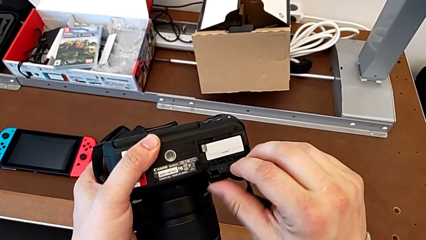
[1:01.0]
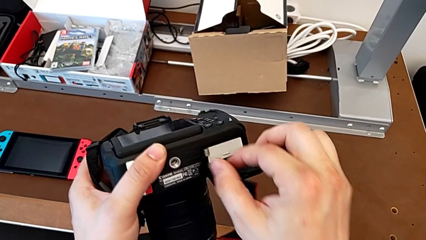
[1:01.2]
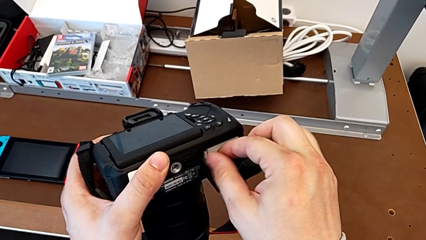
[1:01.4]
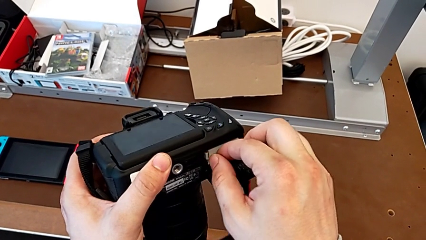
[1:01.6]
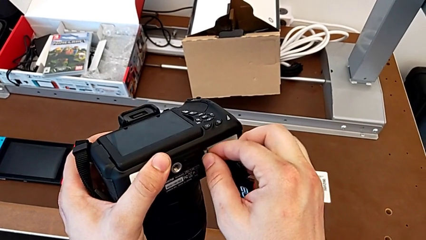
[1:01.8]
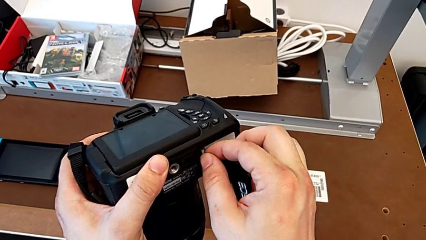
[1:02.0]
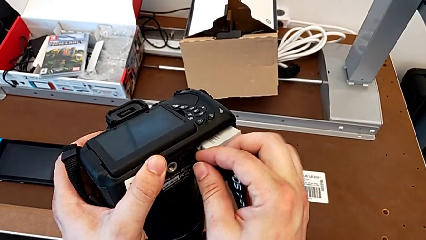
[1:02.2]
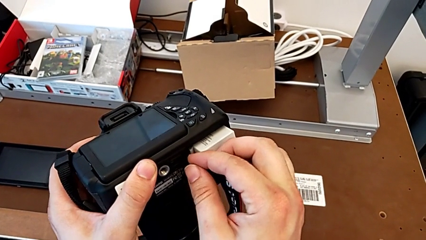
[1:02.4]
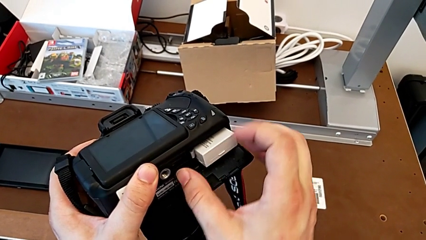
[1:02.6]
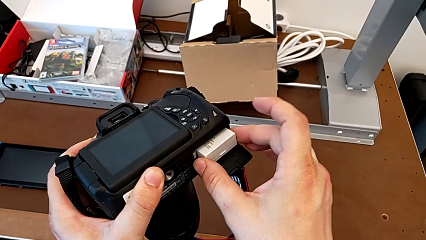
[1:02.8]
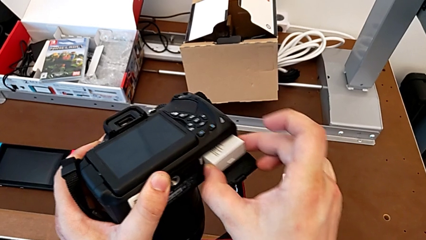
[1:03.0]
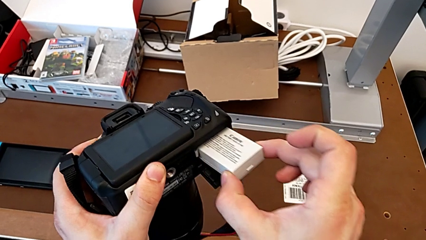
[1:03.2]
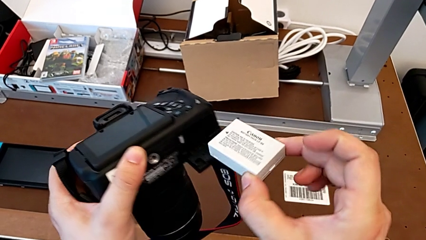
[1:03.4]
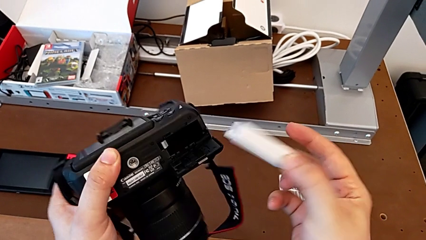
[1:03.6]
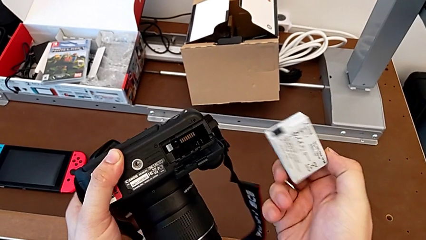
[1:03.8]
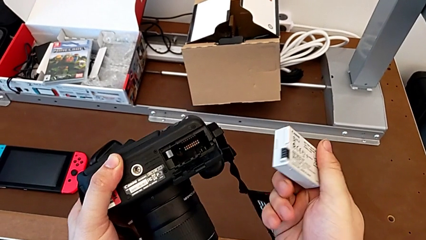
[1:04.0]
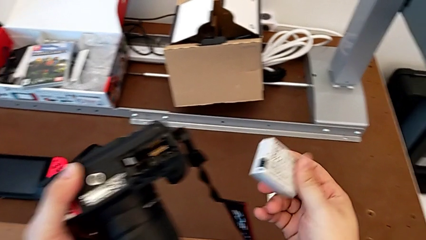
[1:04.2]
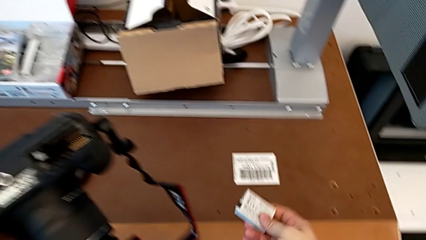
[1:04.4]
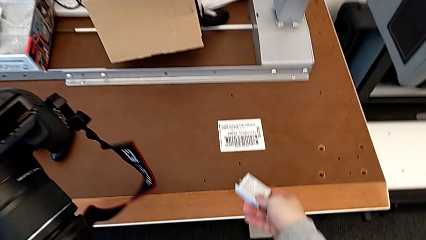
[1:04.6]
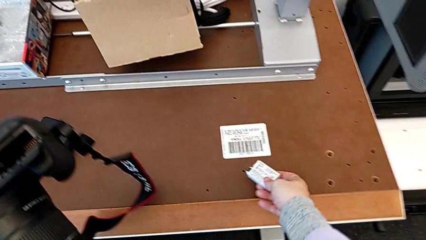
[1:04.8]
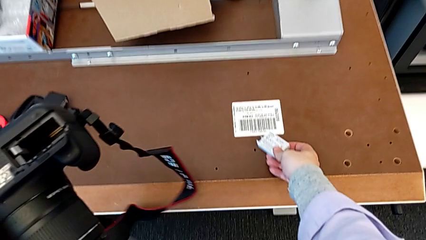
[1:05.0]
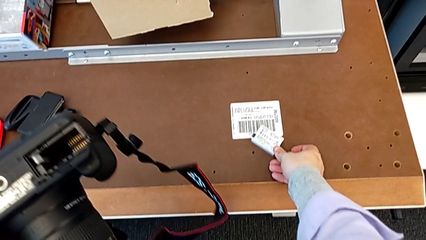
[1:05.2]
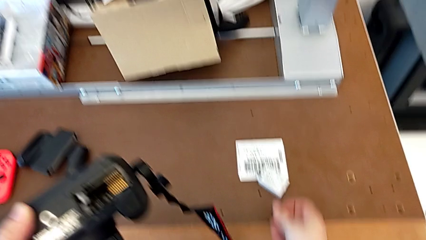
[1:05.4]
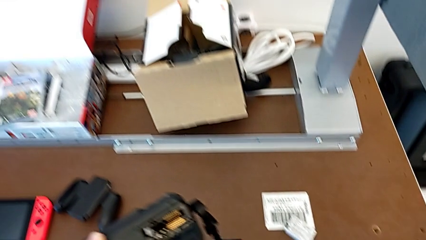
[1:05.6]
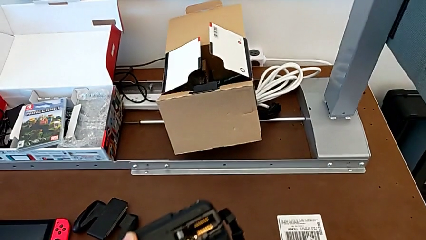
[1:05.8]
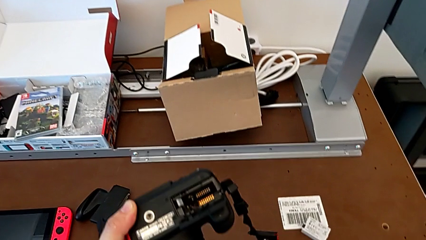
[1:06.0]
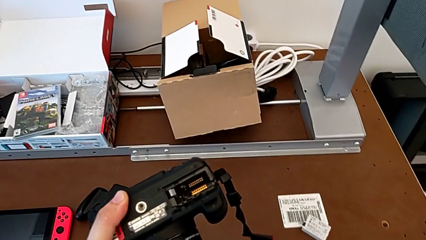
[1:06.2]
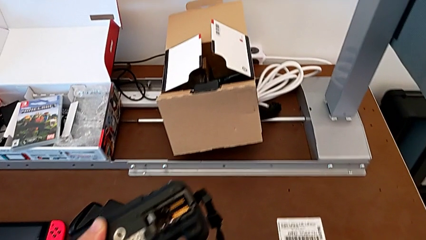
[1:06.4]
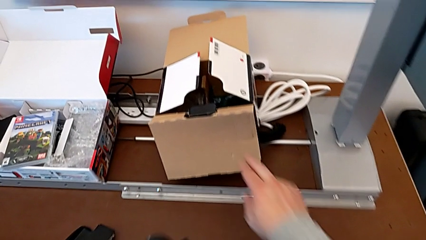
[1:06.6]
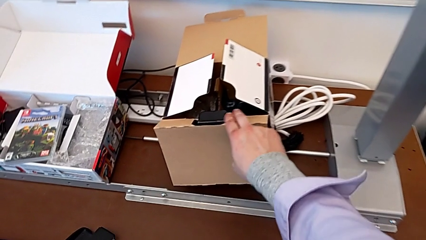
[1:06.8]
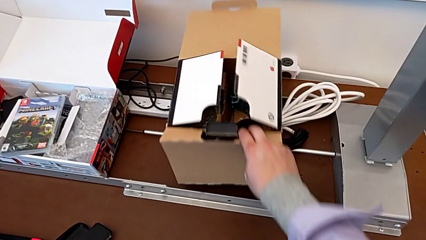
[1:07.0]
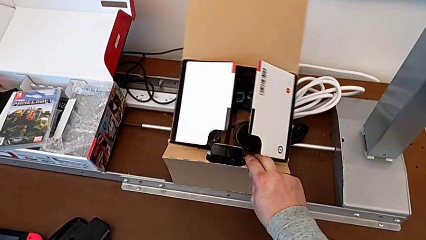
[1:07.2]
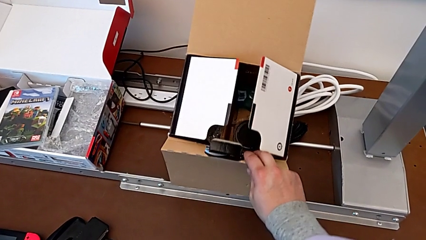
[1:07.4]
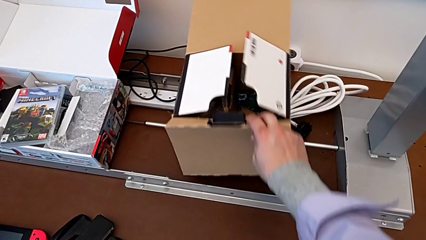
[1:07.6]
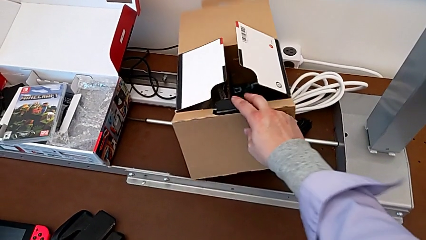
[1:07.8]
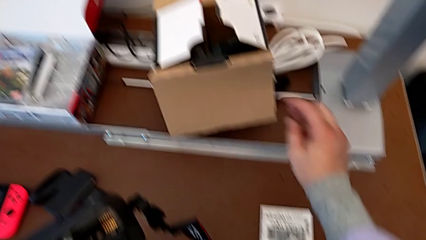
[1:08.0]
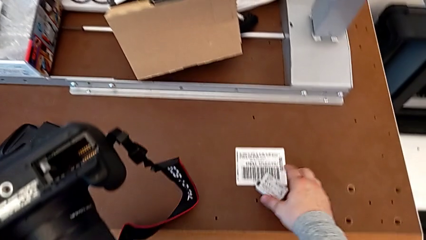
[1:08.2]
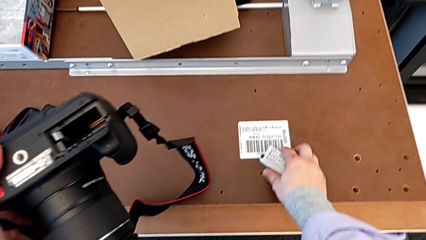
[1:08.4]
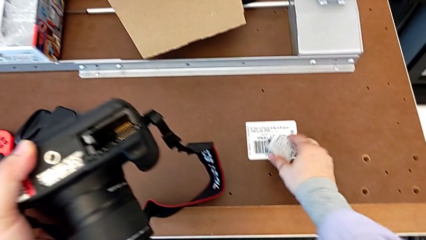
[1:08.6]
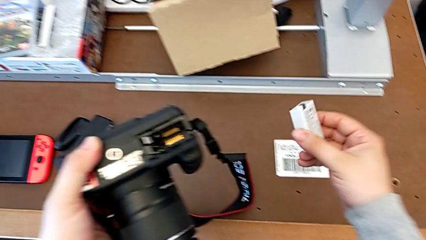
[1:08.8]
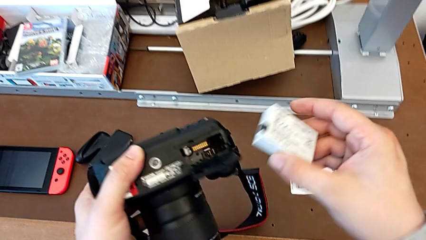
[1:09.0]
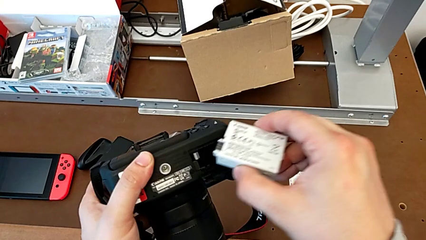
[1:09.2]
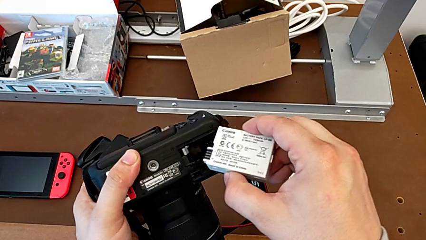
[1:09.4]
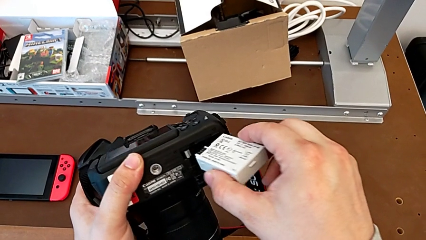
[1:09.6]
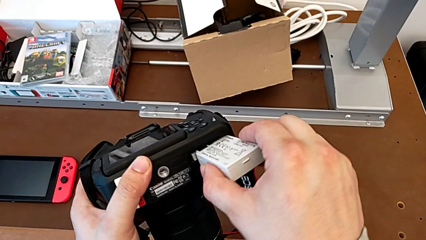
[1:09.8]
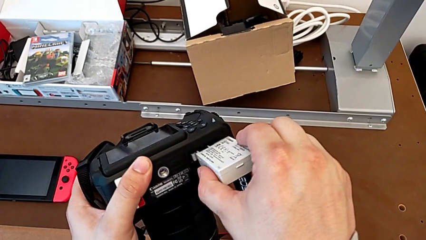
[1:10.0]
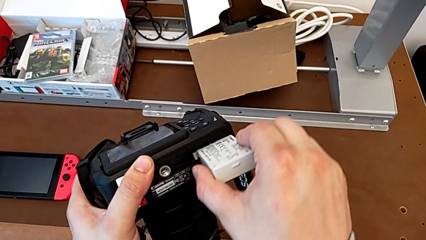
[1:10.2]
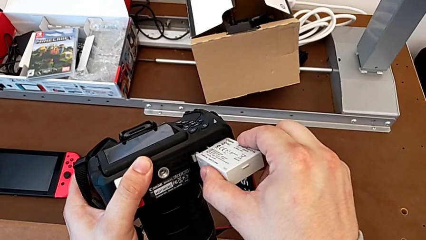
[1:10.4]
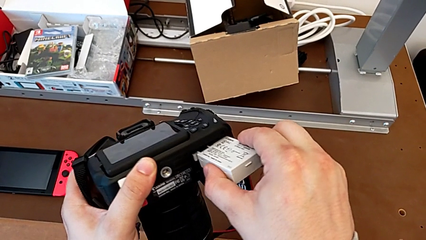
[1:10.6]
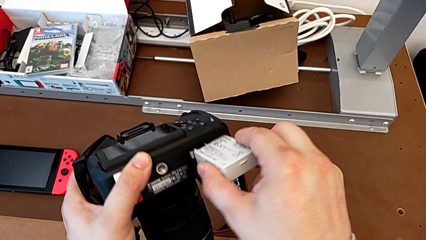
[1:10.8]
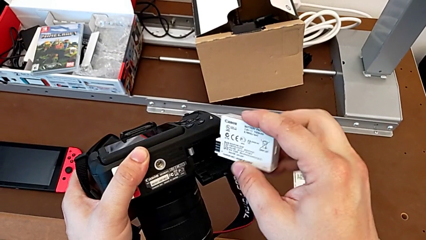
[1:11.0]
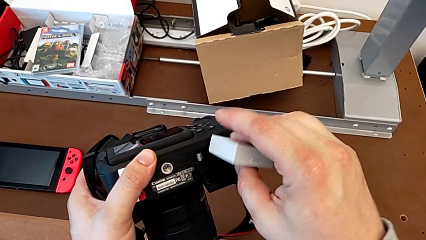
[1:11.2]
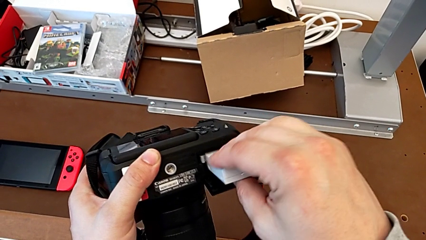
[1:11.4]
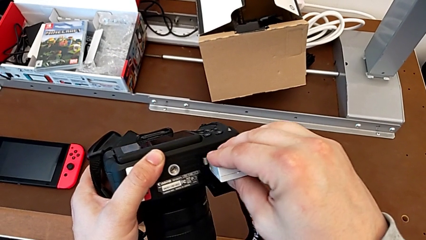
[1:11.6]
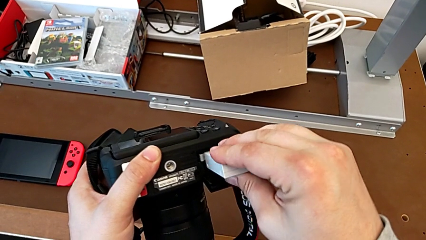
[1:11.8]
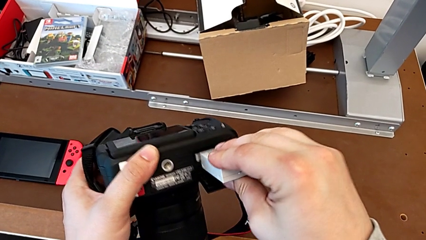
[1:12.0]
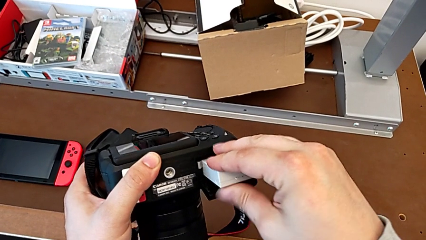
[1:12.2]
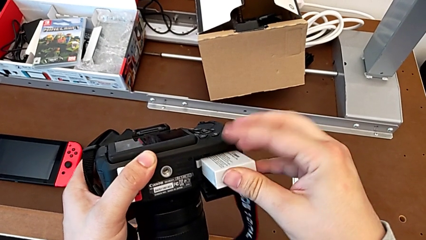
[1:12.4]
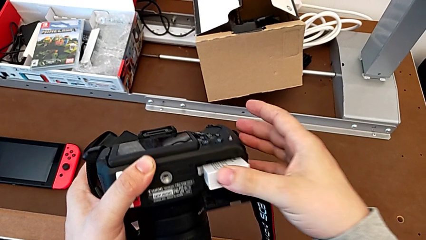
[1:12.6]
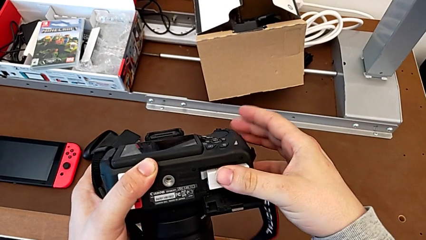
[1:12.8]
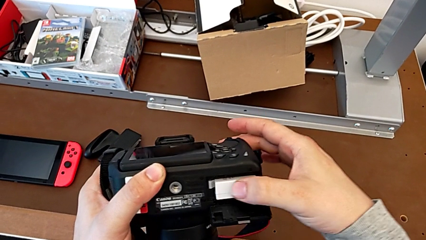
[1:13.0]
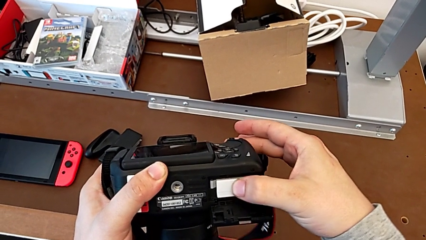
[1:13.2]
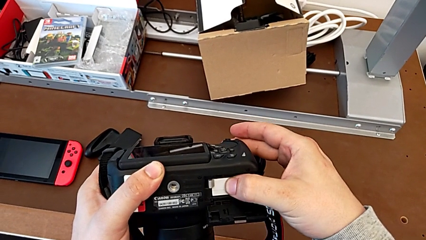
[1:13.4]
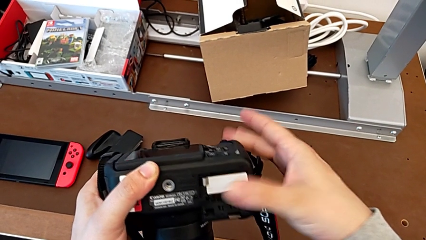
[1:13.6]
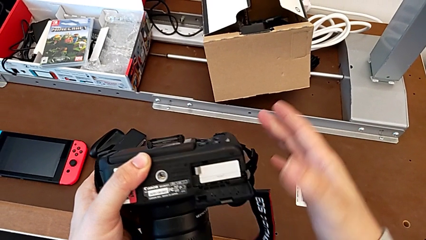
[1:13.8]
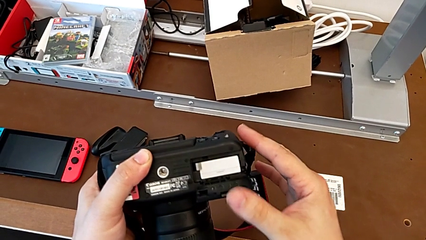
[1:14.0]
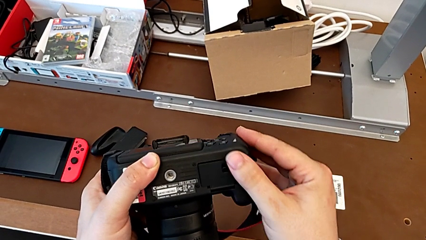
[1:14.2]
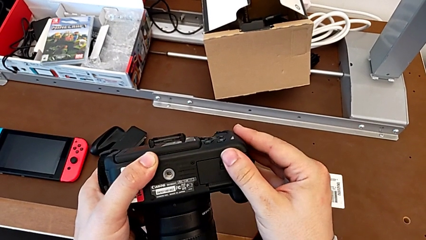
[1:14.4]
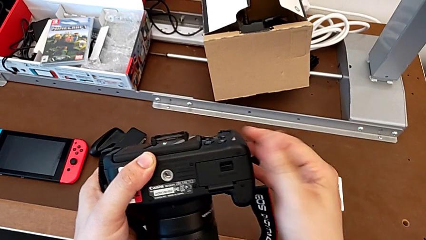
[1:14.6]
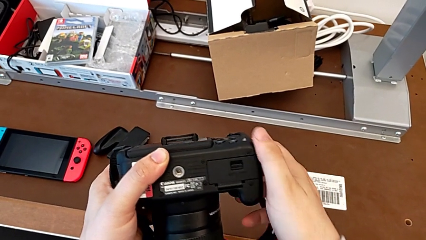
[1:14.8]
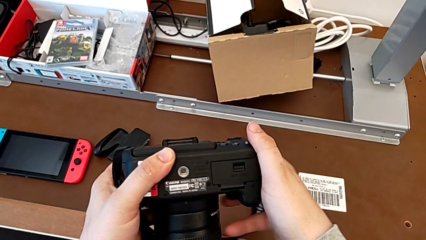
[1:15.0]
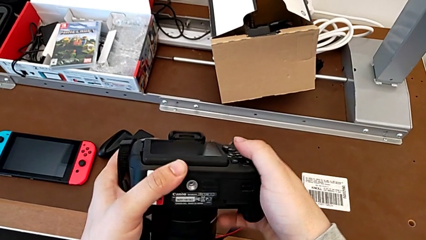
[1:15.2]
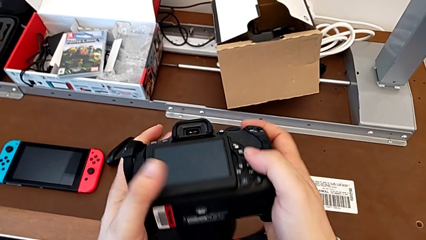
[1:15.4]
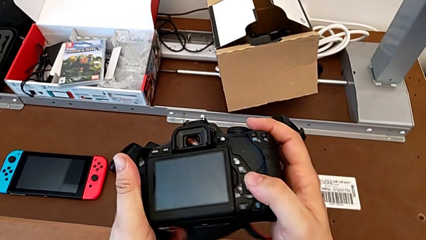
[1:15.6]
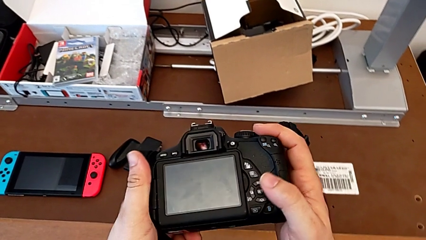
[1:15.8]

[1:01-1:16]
The camera wearer is changing the battery of their DSLR. They press the battery lock, grab the old battery, flip it, place it, grab the brown box, grab the new battery, insert it, flip it, insert it, close the rectangular battery door and rotate the black DSLR.

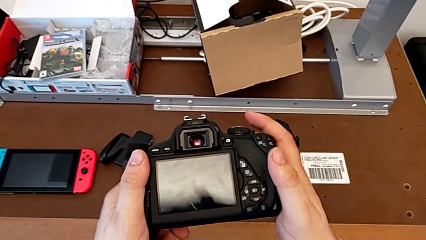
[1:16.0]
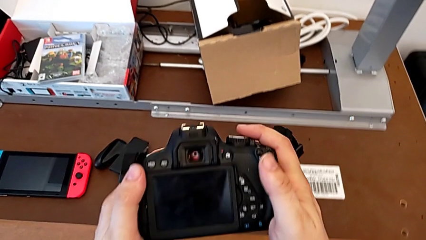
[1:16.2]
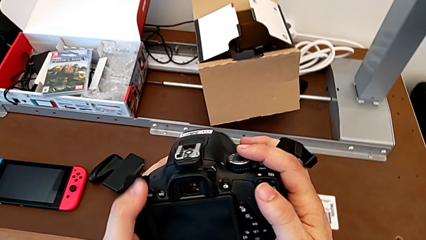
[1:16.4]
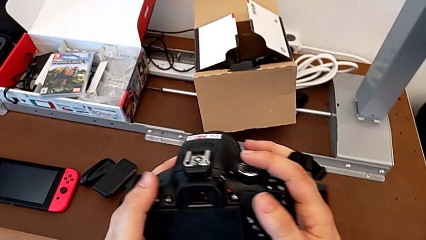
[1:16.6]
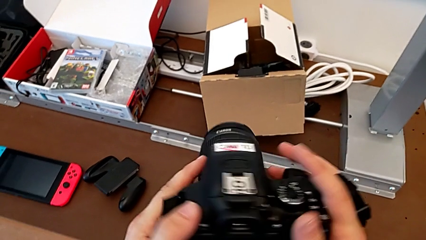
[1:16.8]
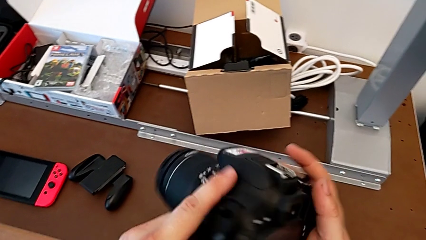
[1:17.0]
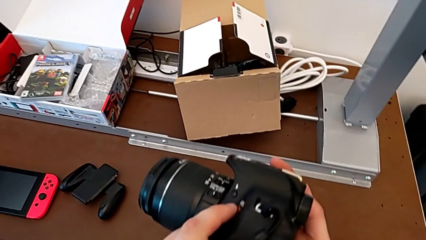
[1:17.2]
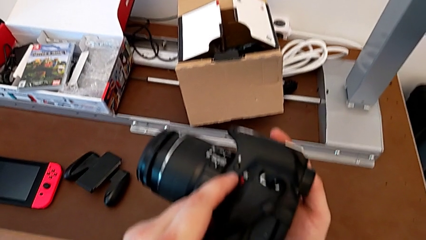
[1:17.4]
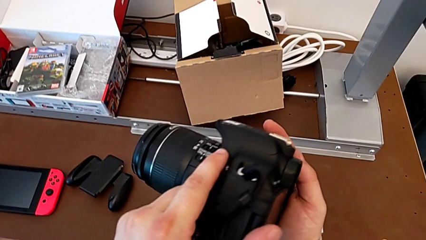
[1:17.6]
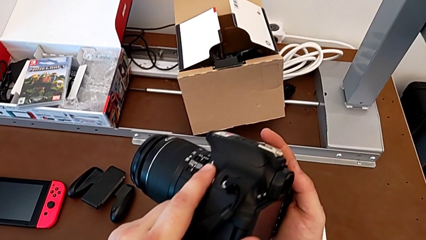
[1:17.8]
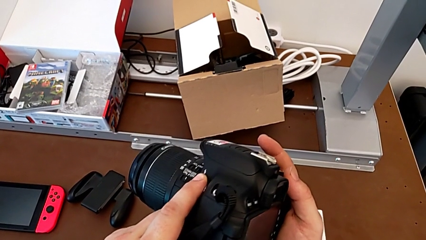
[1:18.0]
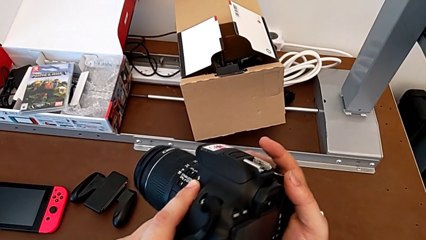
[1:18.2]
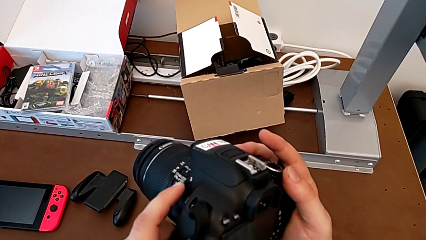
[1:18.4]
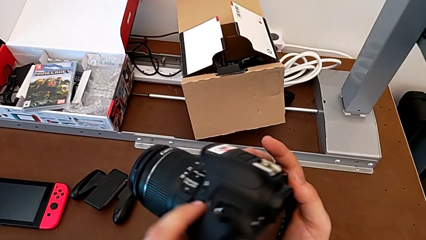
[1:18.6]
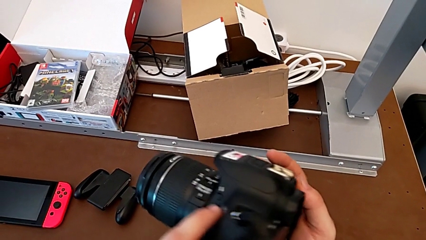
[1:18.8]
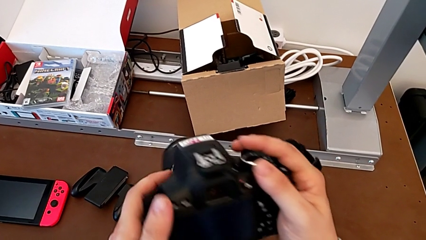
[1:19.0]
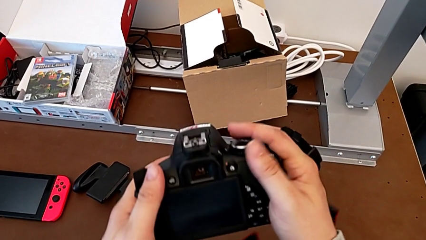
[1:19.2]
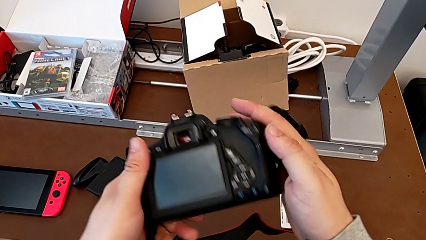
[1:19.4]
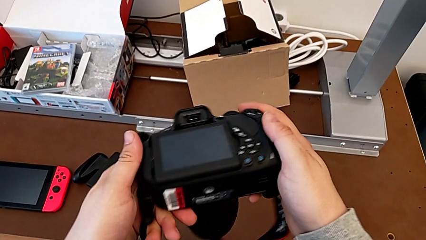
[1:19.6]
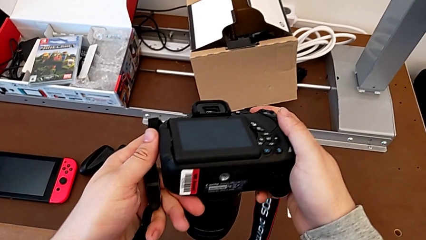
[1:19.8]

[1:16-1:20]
The camera wearer is changing the SD card in the DSLR. They rotate the black DSLR and press the little button. The SD card is located at the right side. They begin to rotate the black DSLR.
